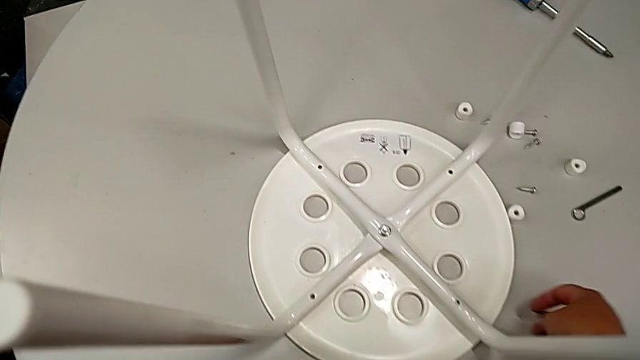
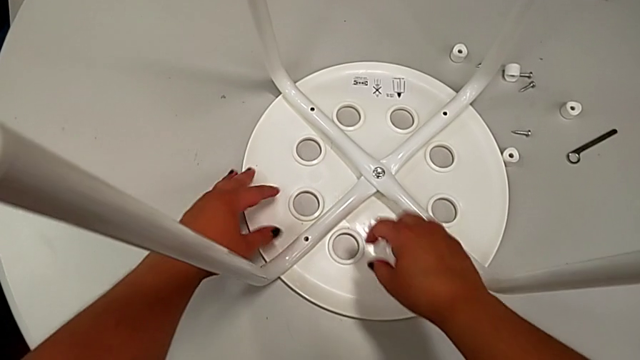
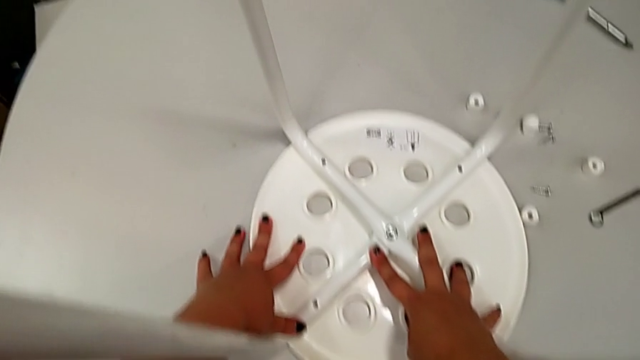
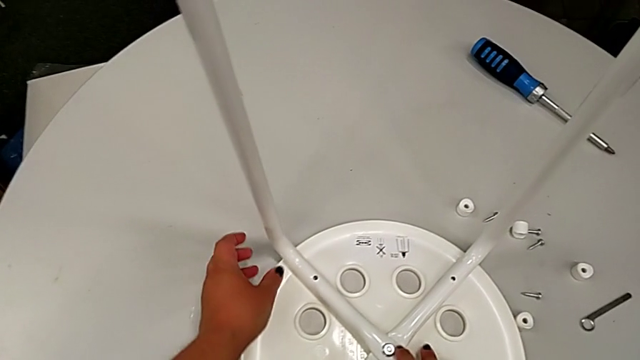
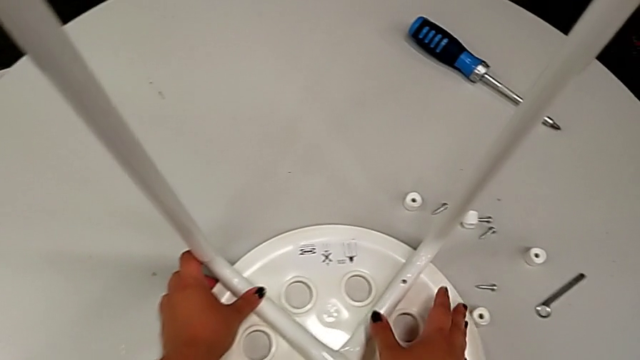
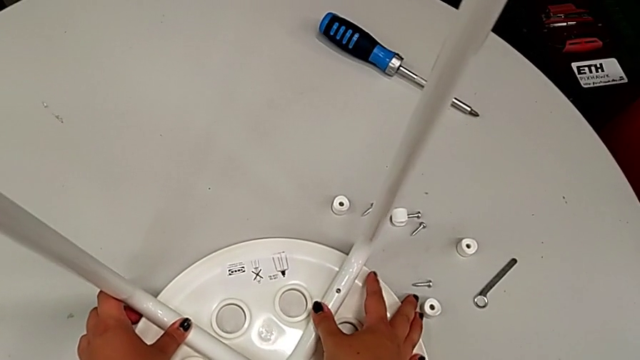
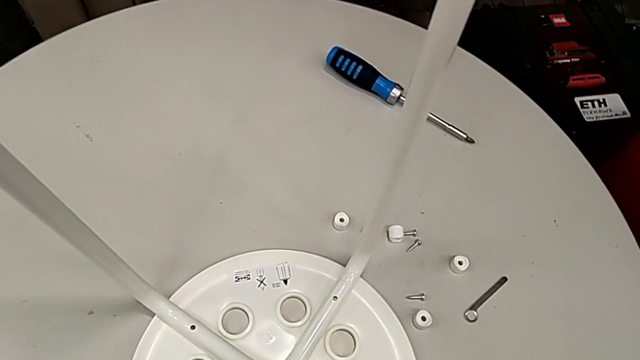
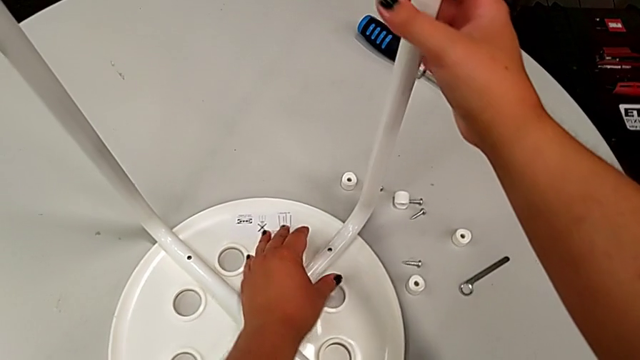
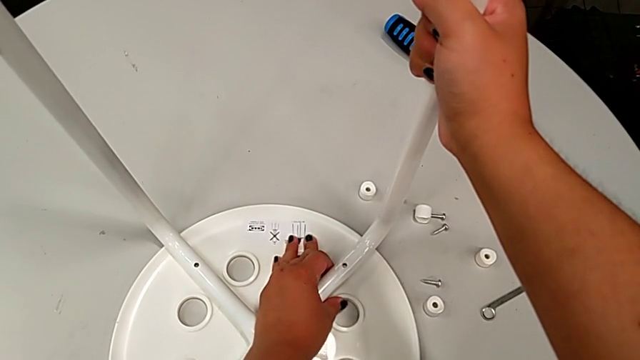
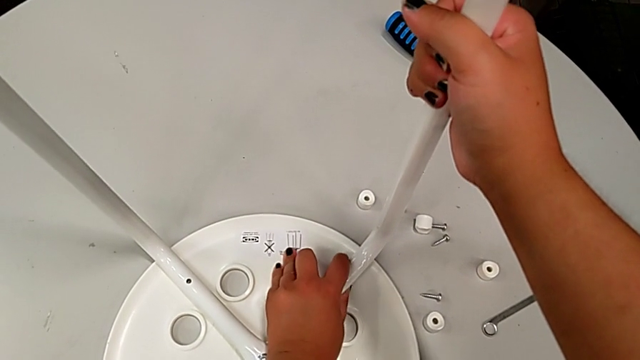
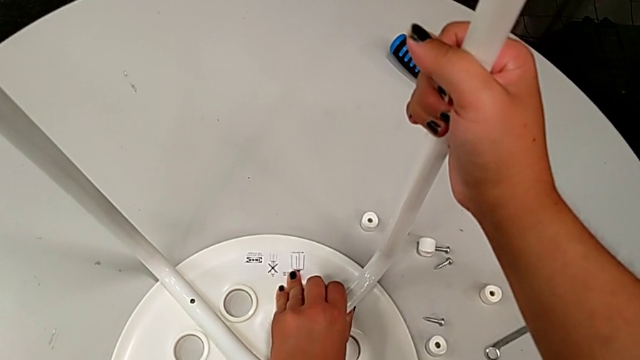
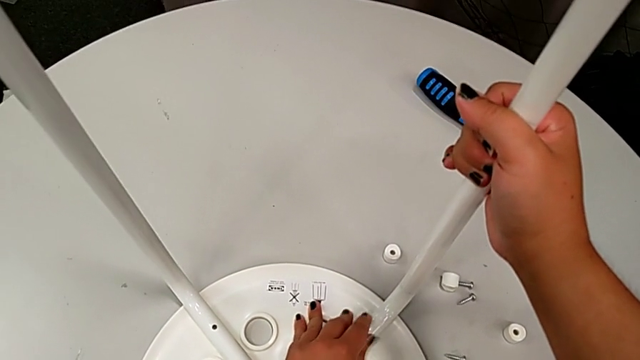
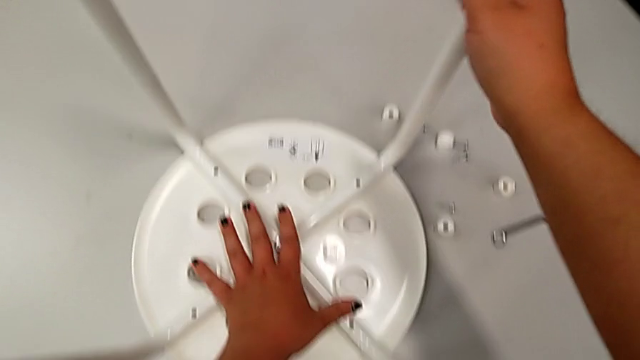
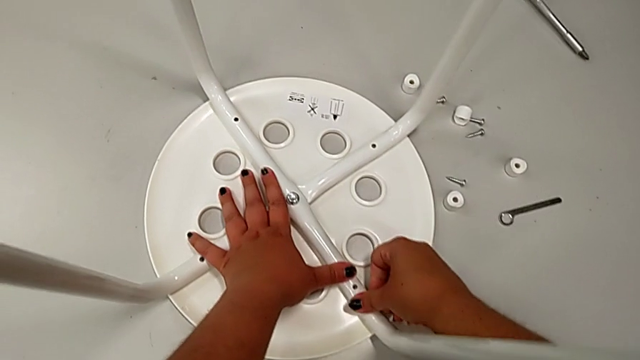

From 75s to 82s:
The camera wearer is aligning the legs with the seat. They align the leg.

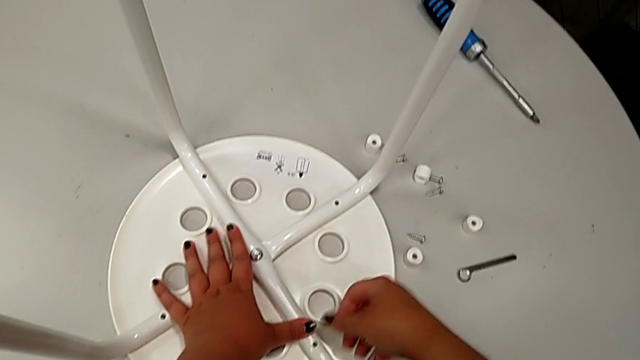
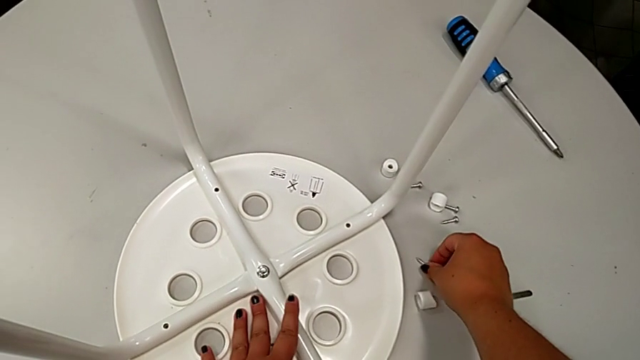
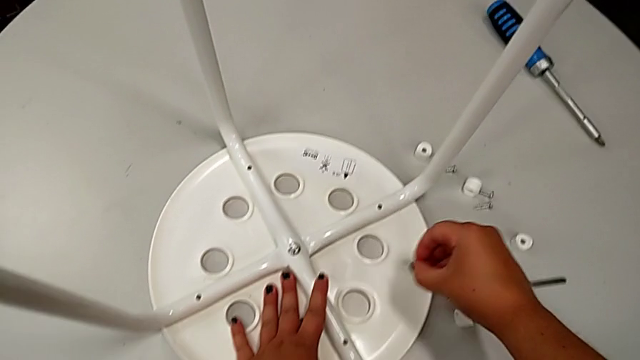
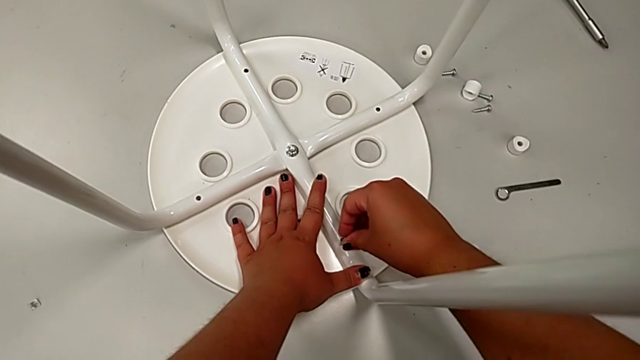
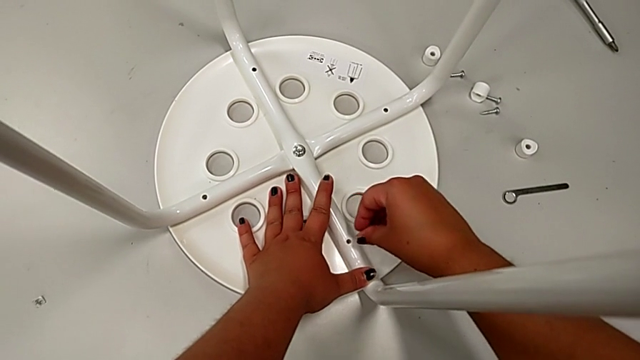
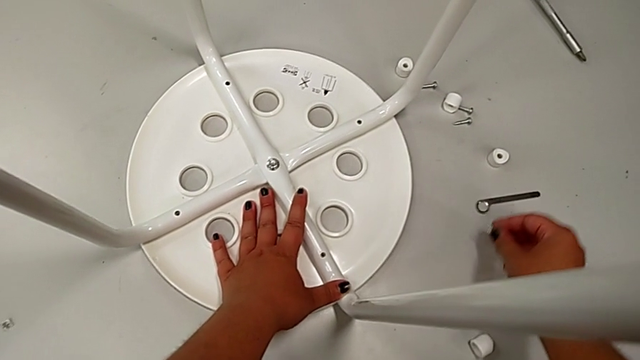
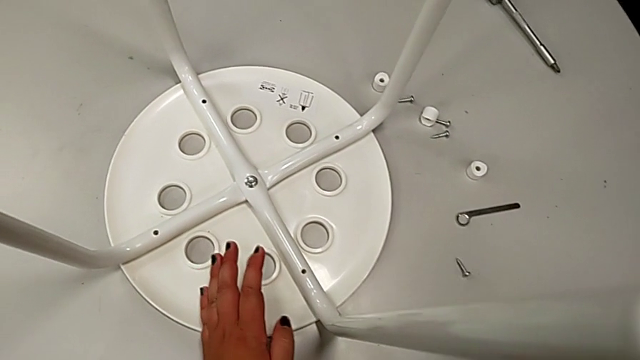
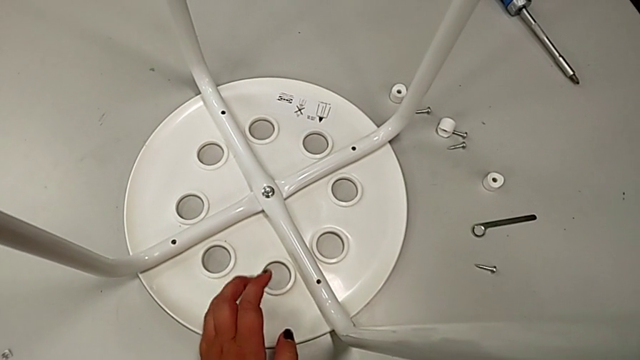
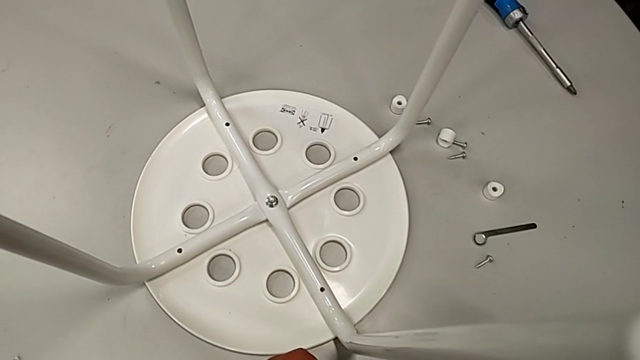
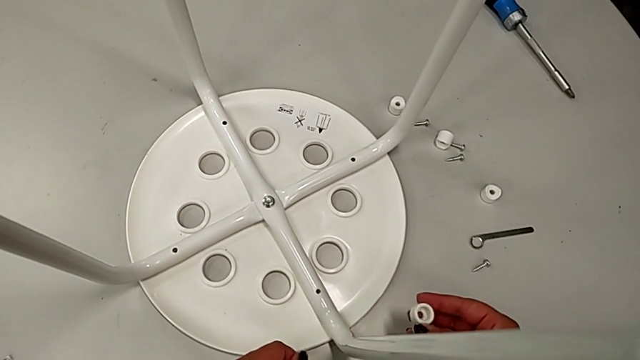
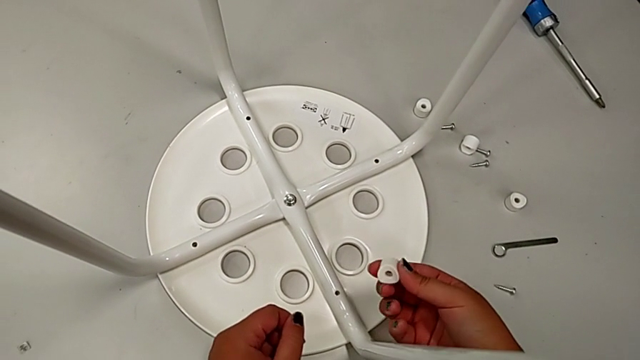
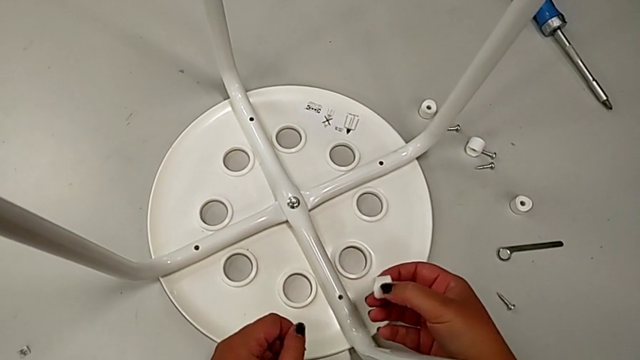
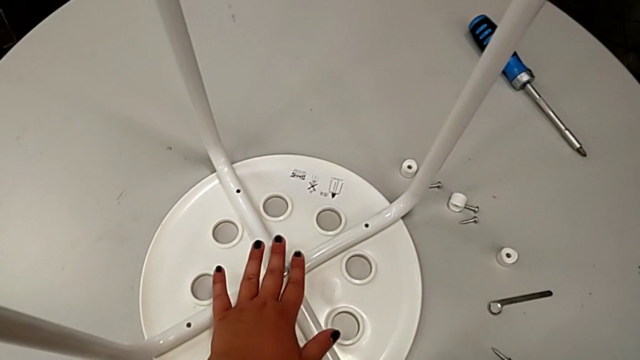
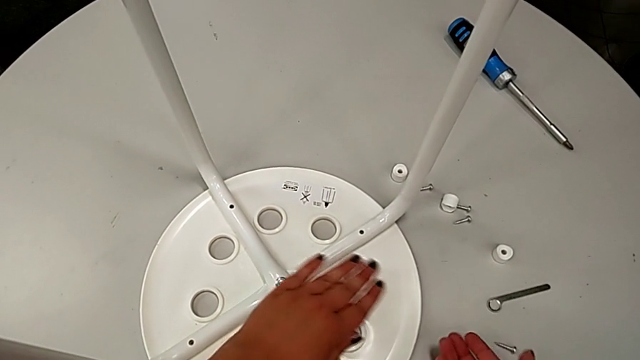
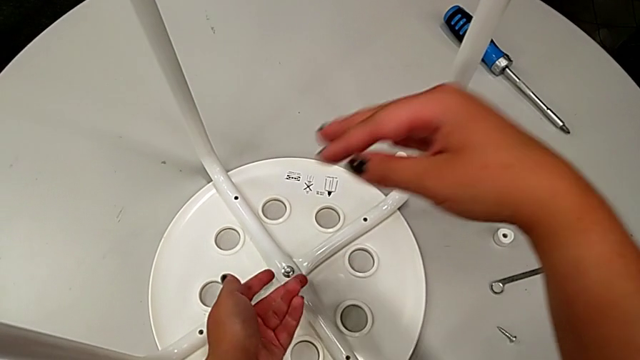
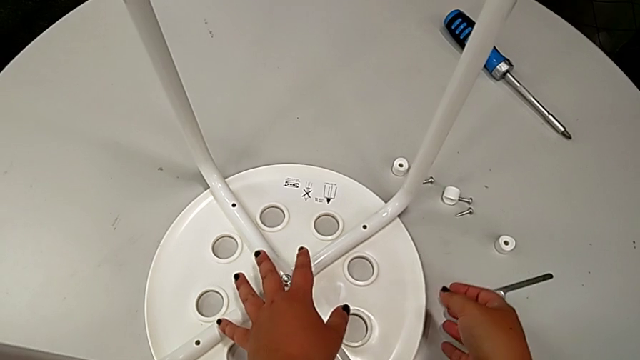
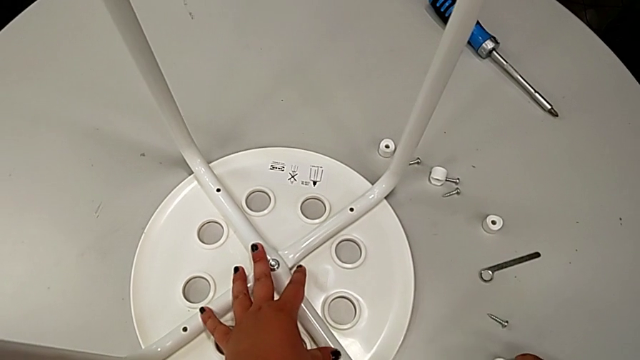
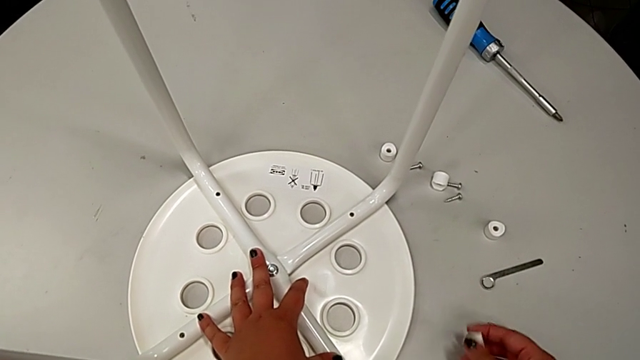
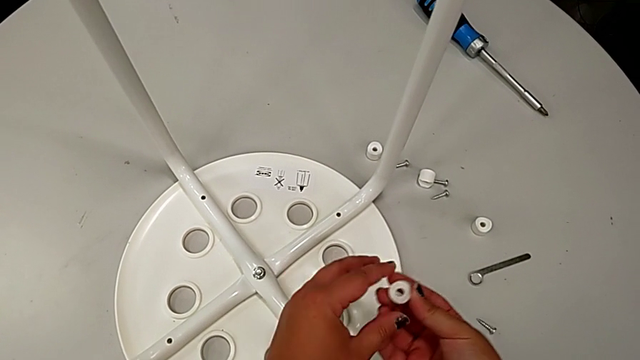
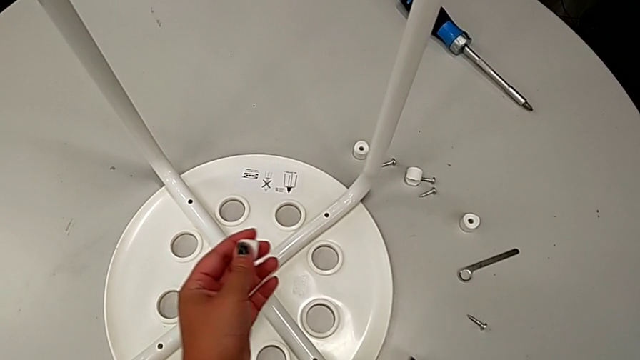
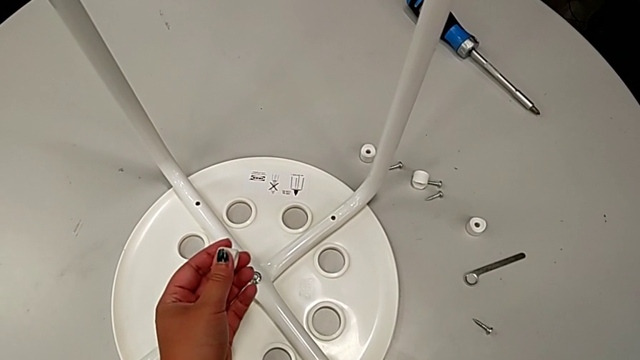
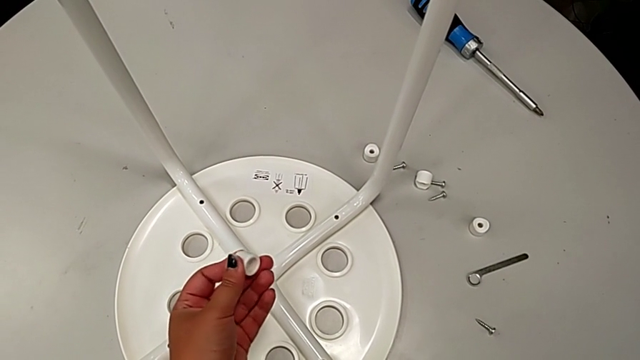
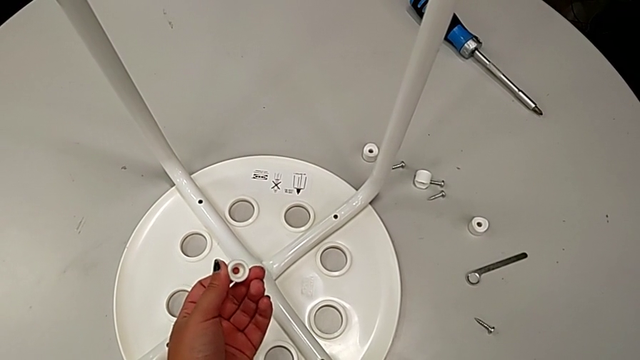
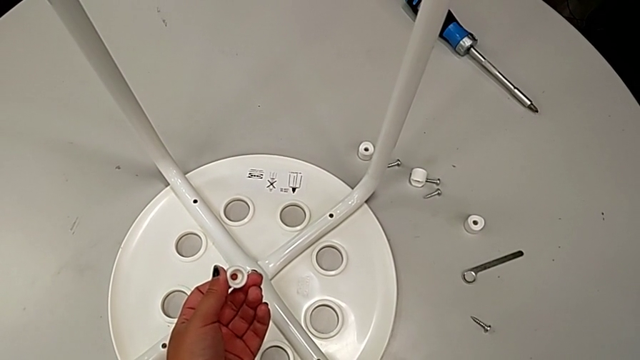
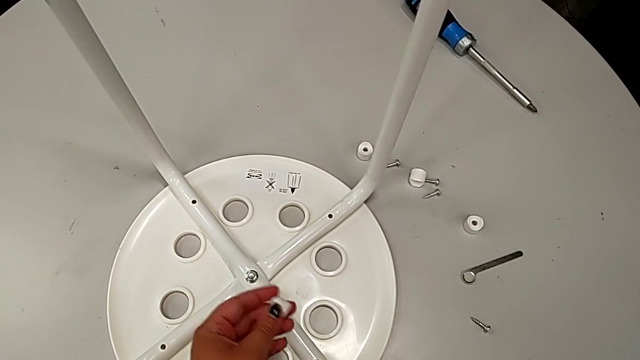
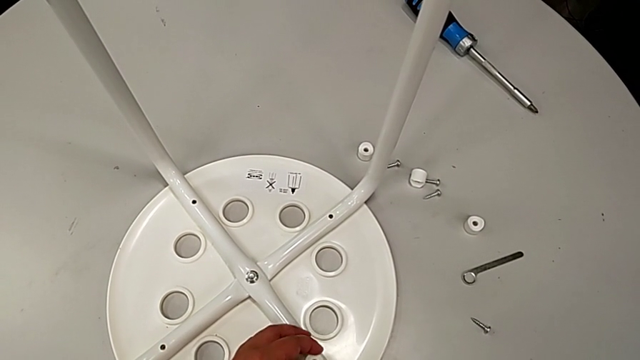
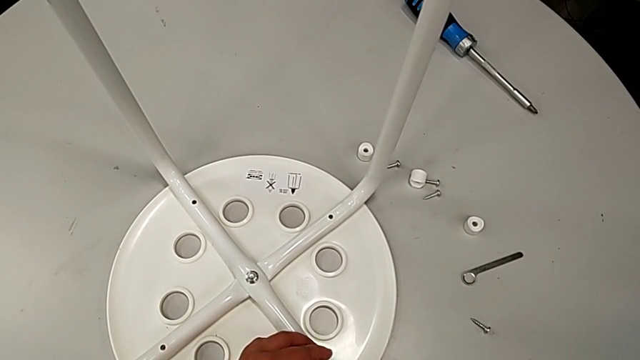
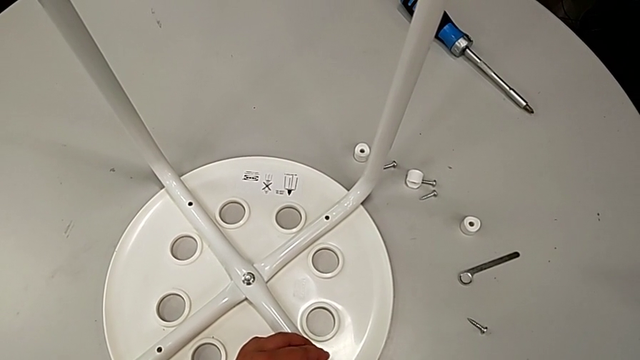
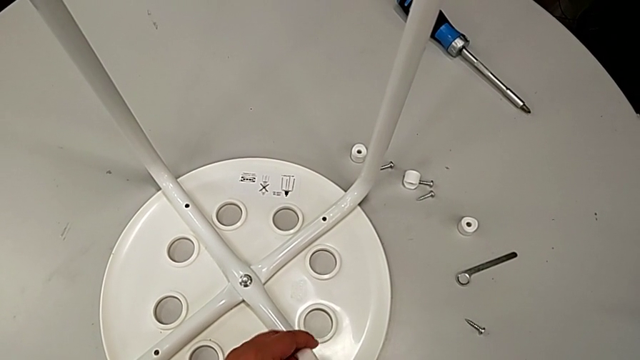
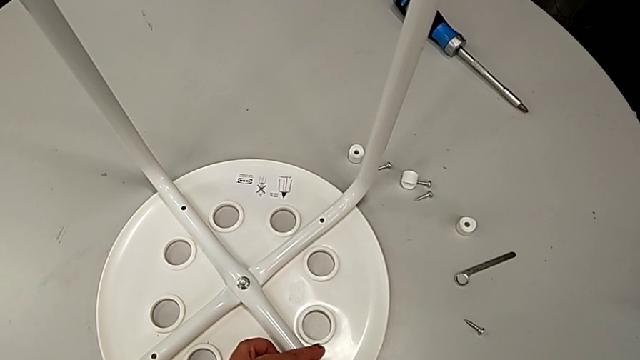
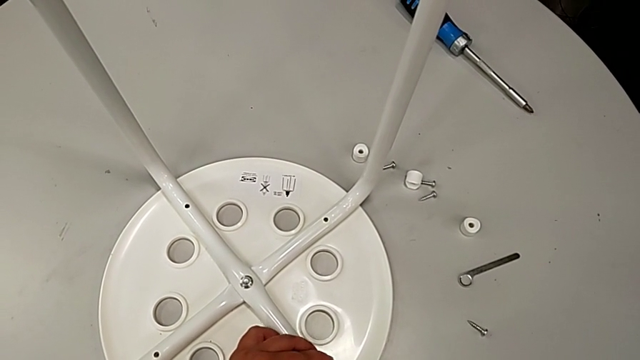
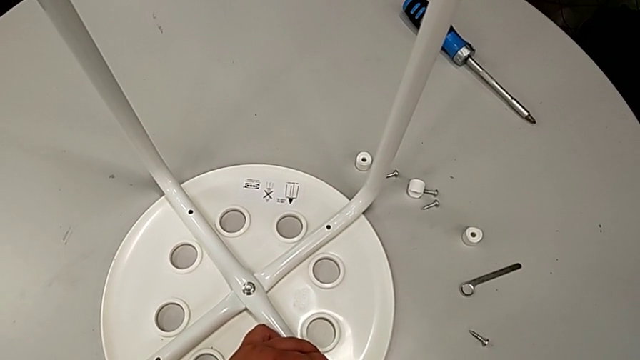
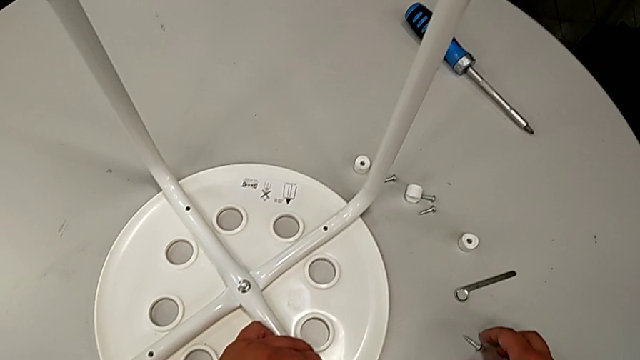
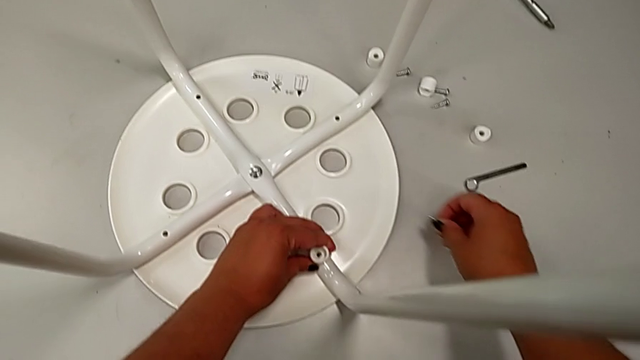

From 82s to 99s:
The camera wearer is screwing the leg onto the seat with a screwdriver. They wrongly grab the screw and insert it, place the screw, hold the washer, place it, wrongly inspect the stool, grab the washer with the right hand, hold it with the left hand, wrongly align it, placing the washer upside down, and grab the first screw.
